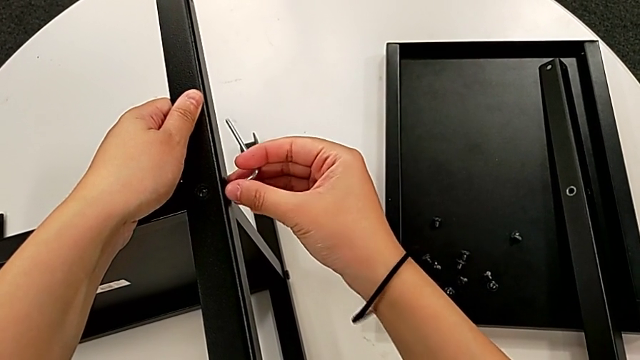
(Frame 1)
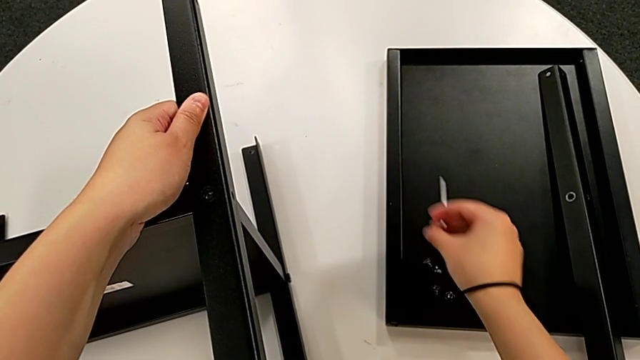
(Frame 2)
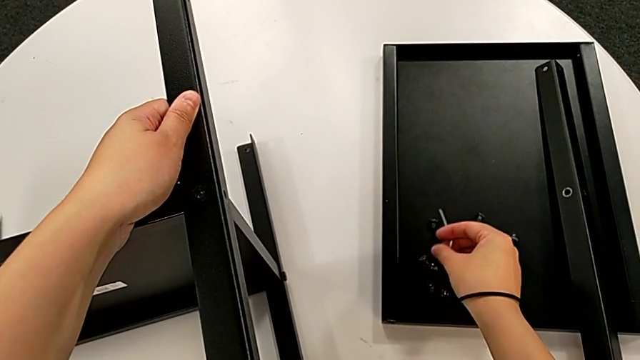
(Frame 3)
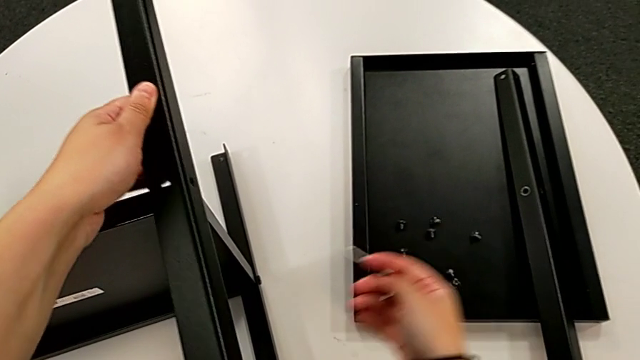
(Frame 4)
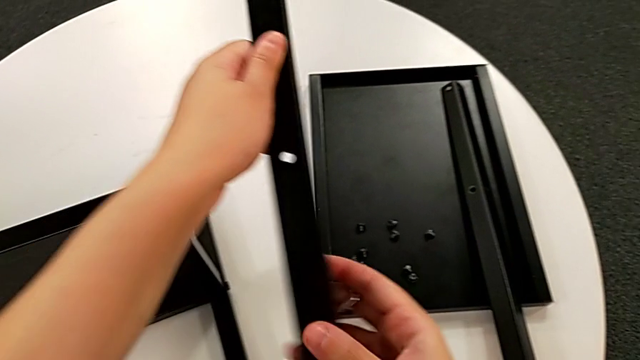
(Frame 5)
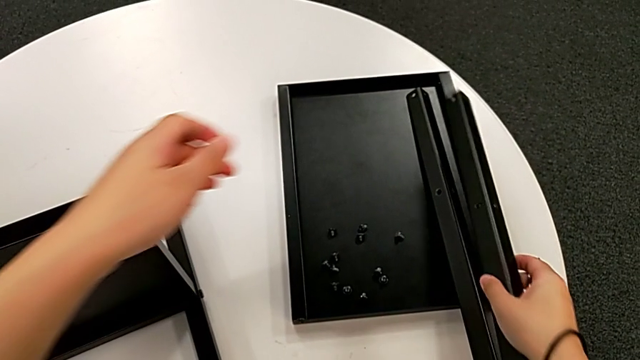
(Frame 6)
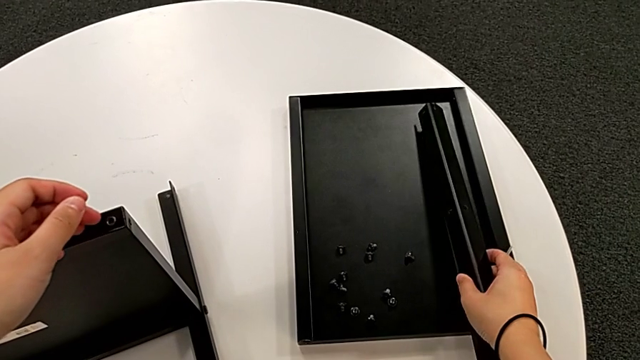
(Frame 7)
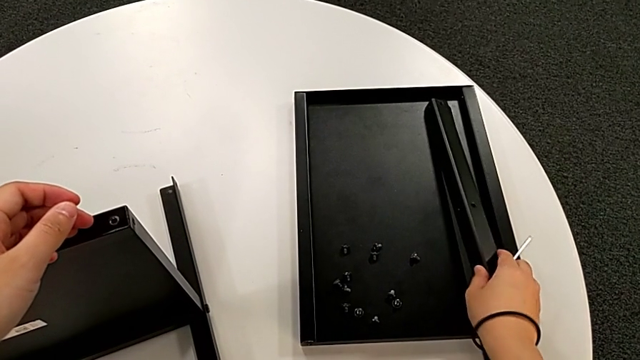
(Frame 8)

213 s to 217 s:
The camera wearer is disassembling the second leg. They withdraw the Allen wrench, disassemble the hex socket head, place it, disassemble the second leg and place it.

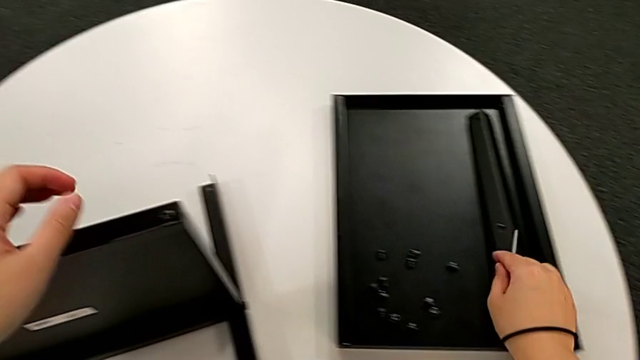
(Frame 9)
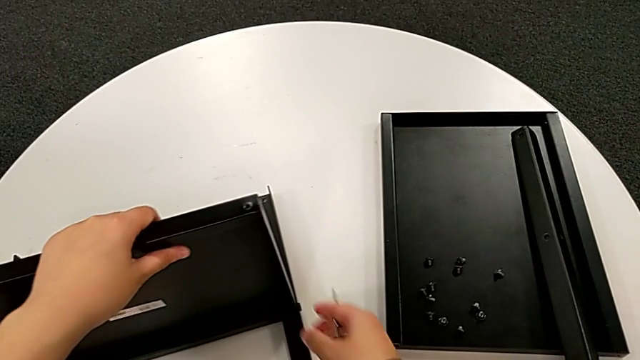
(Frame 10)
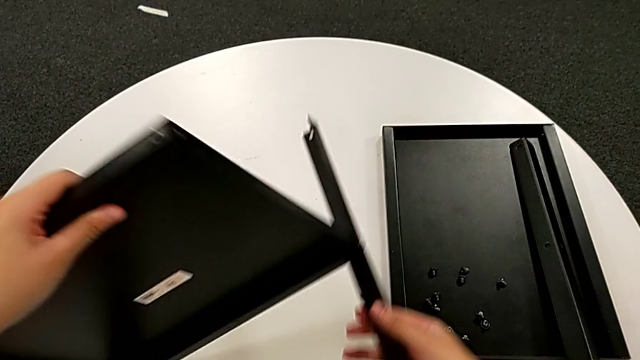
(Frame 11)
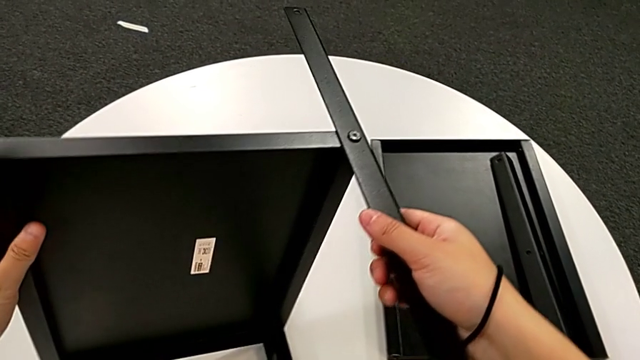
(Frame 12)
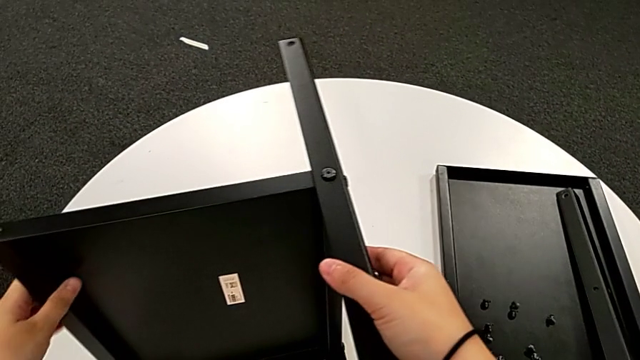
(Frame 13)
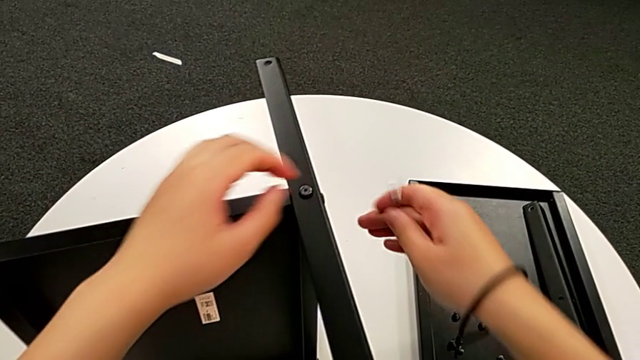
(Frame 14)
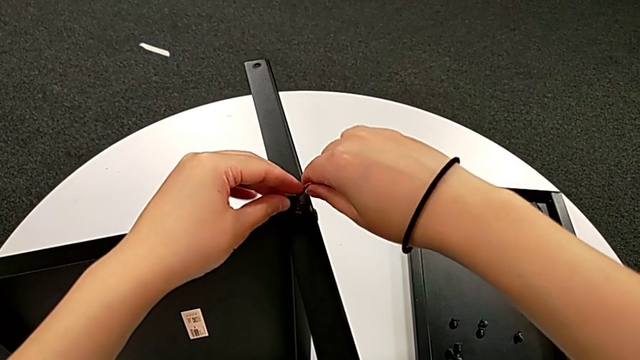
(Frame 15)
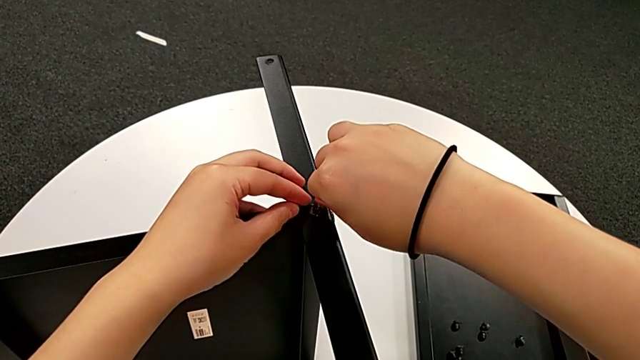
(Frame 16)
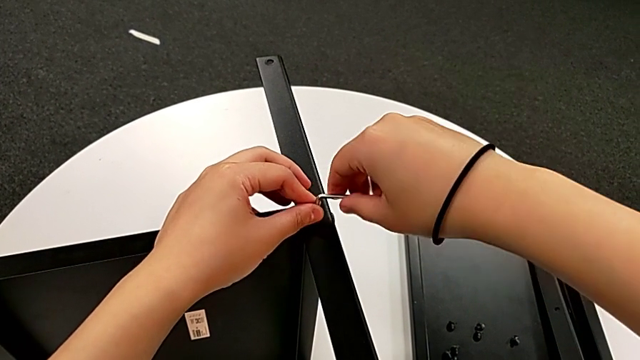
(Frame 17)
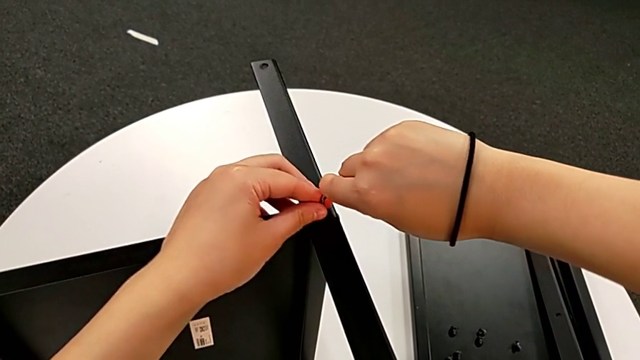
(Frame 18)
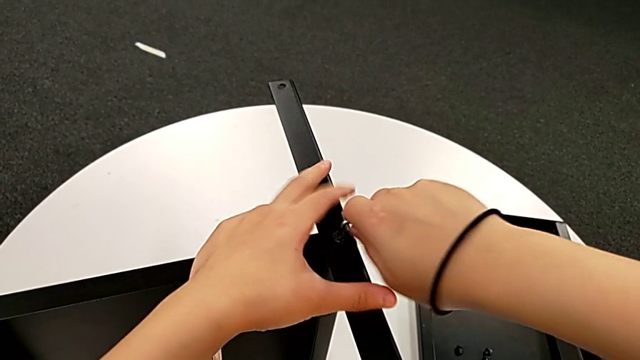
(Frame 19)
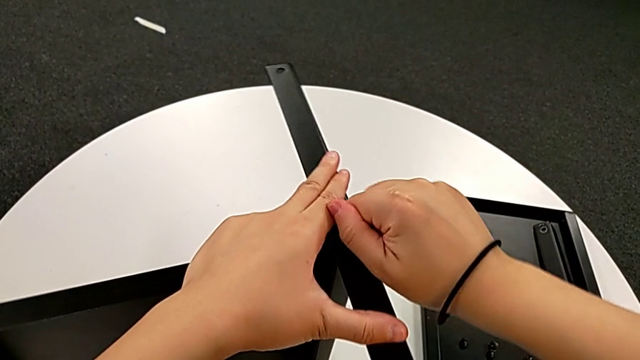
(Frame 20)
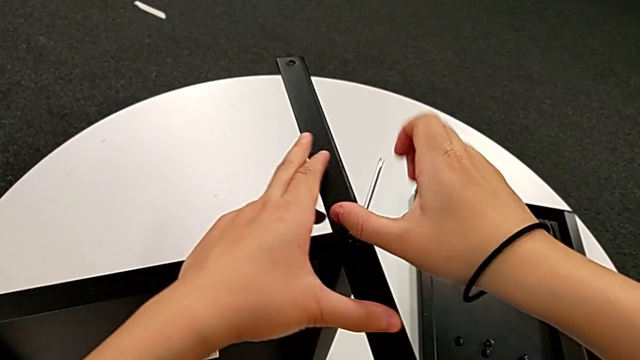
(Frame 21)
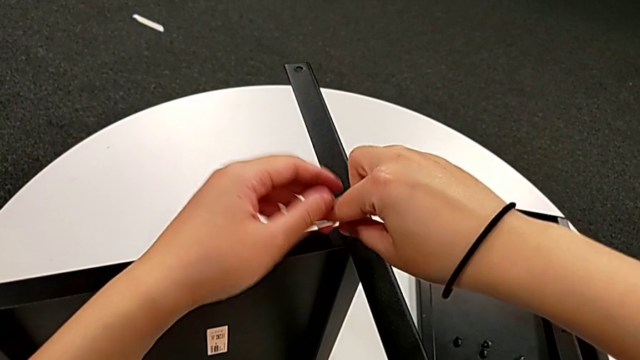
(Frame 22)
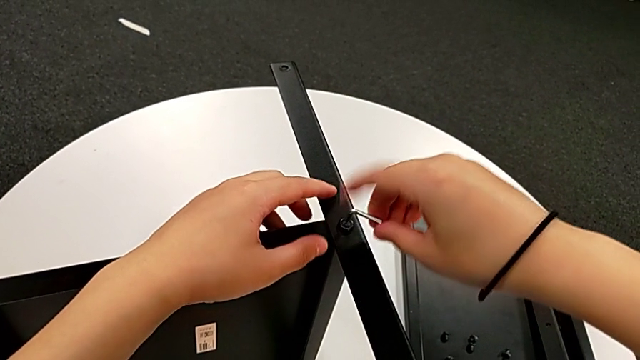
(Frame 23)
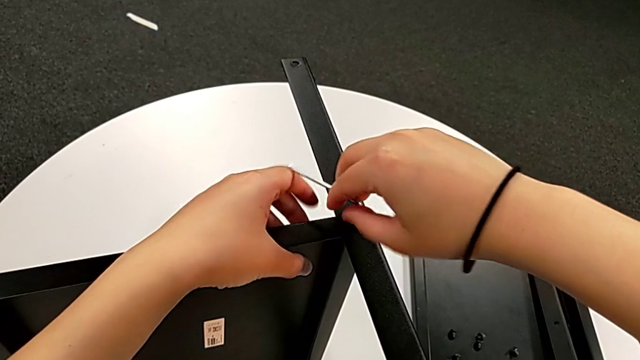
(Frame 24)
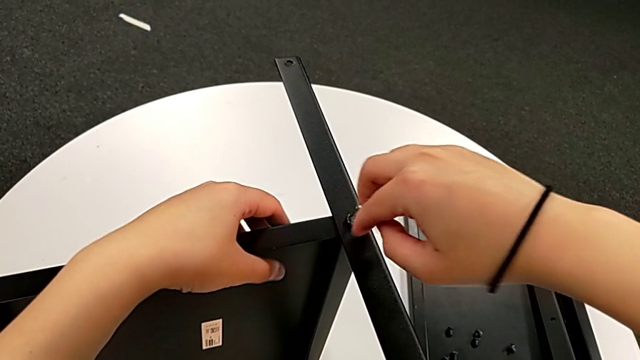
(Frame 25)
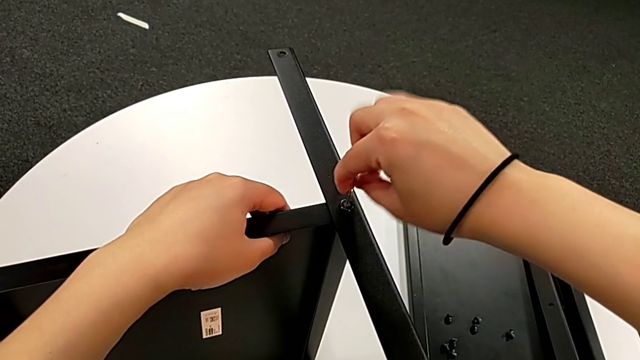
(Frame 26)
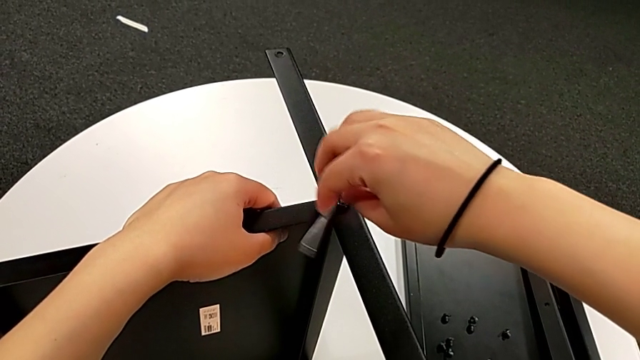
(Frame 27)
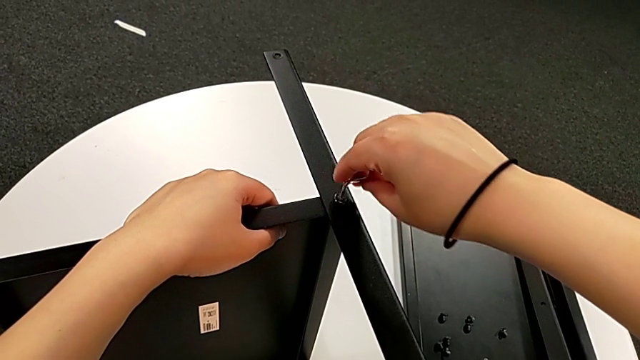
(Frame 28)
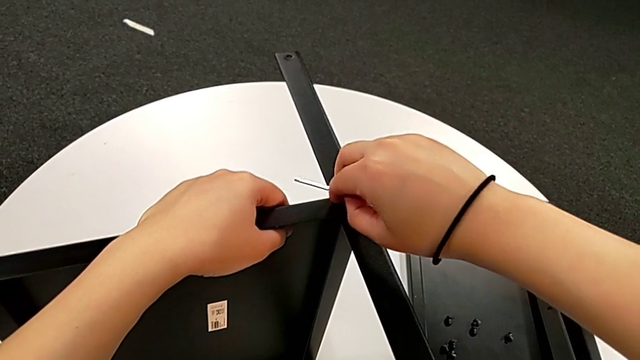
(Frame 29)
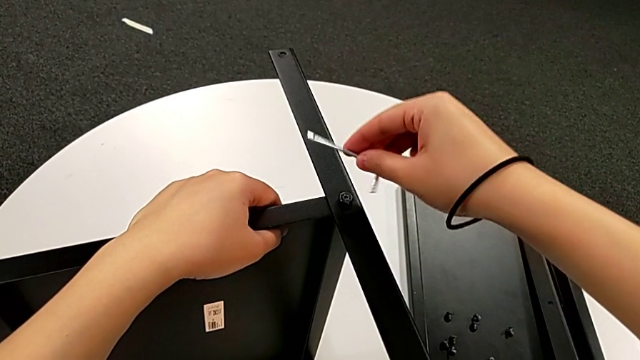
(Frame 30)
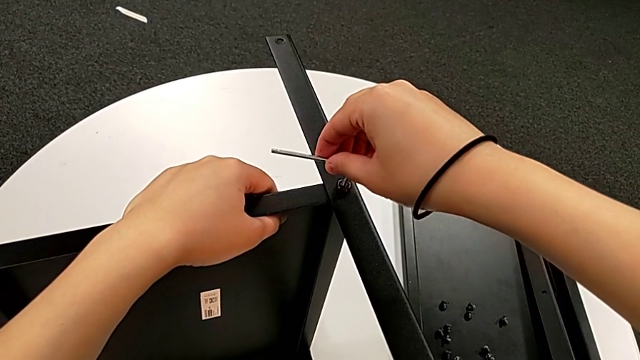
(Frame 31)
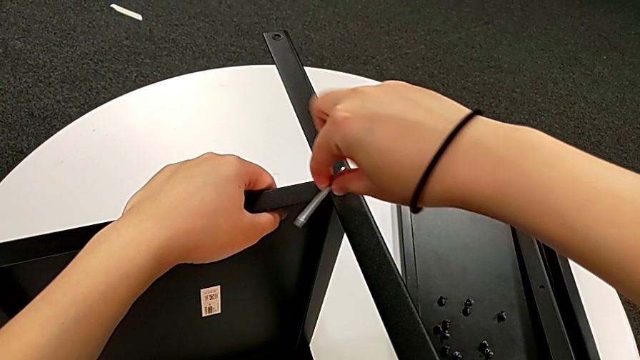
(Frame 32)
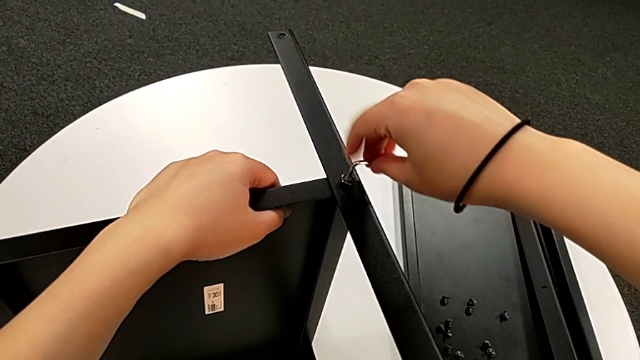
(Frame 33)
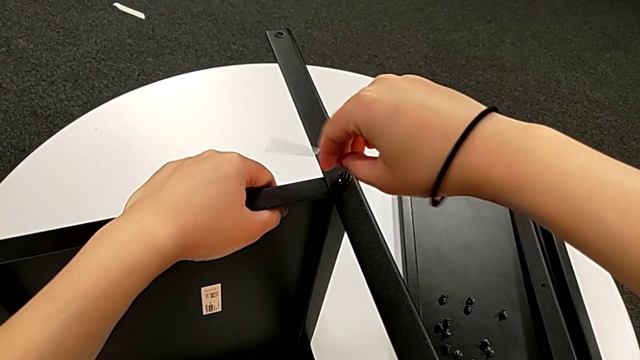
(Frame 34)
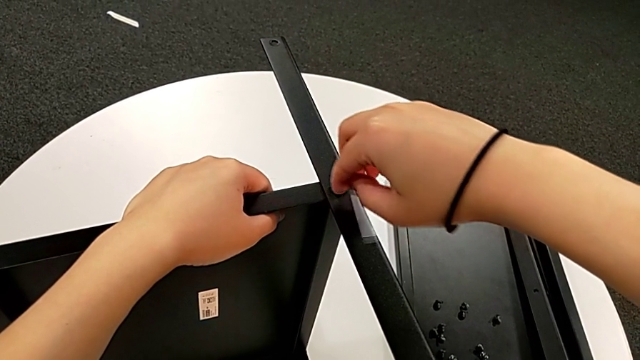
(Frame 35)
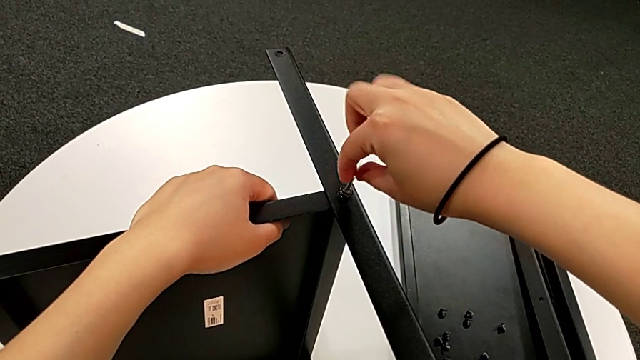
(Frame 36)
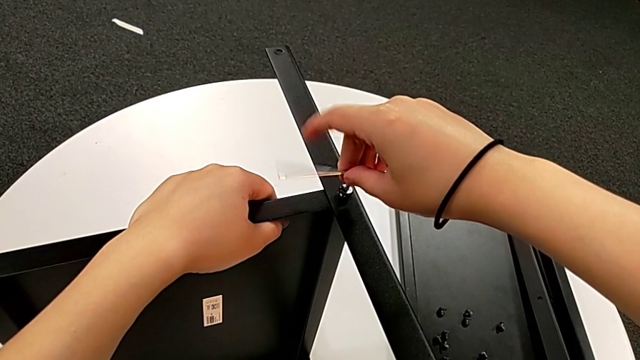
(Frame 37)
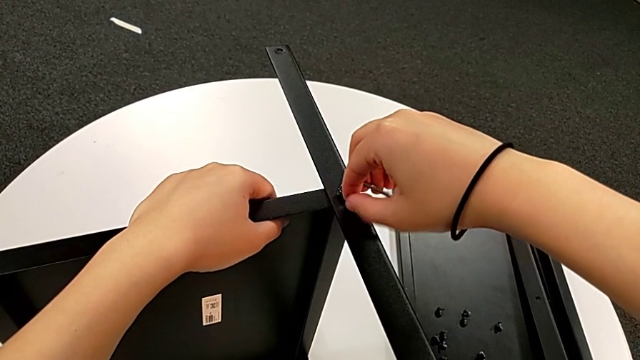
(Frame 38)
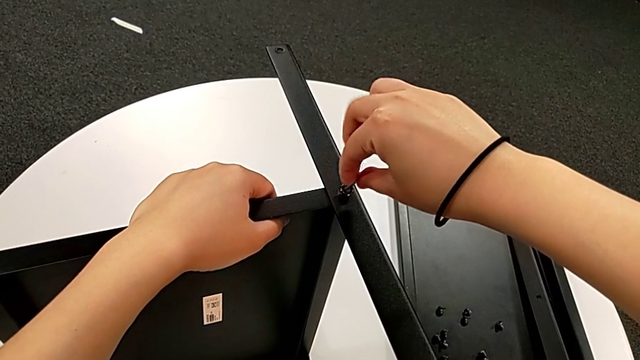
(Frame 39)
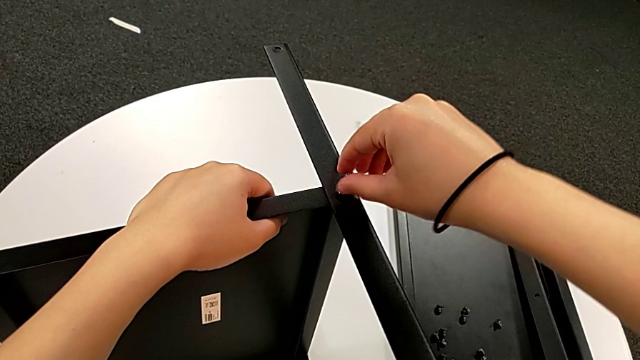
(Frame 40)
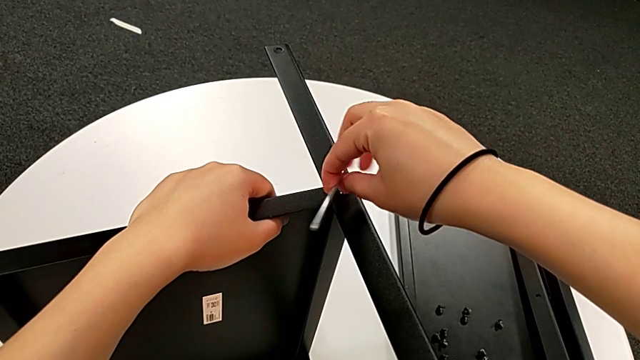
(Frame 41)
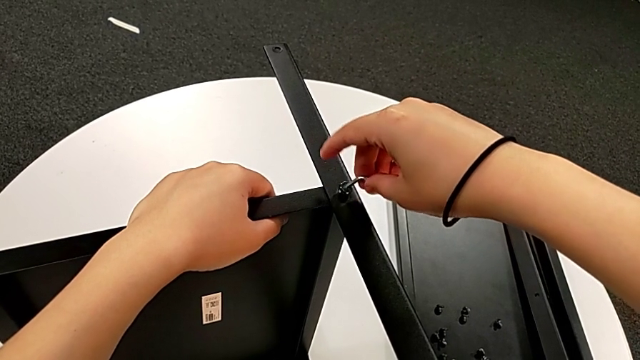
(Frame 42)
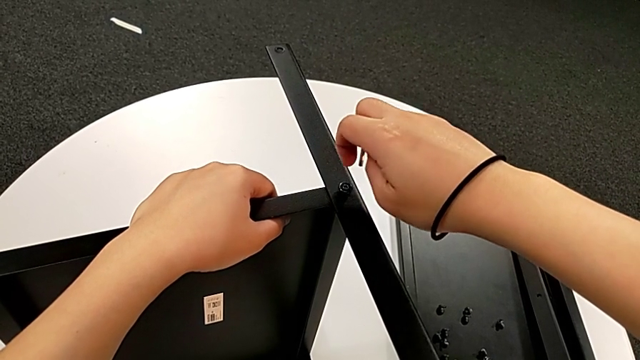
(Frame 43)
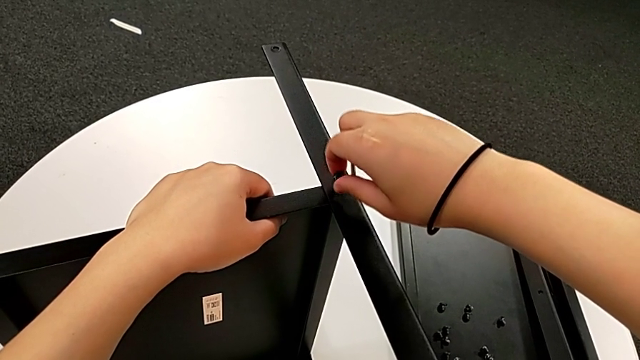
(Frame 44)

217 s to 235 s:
The camera wearer is disassembling the third leg. They rotate the nightstand, approach the hex socket head, insert the Allen wrench, unscrew the hex socket head, withdraw the Allen wrench and disassemble the hex socket head.
